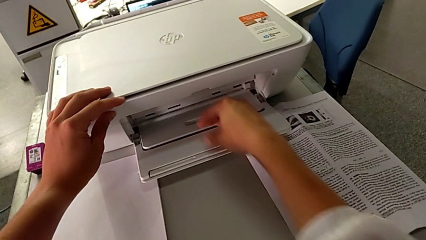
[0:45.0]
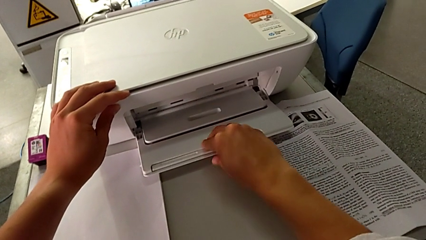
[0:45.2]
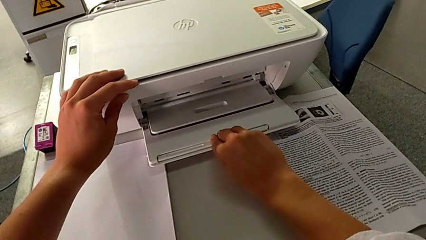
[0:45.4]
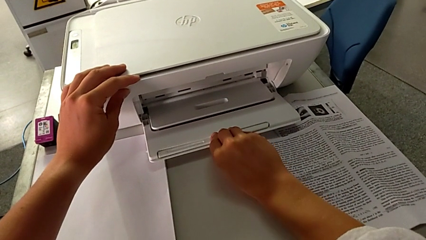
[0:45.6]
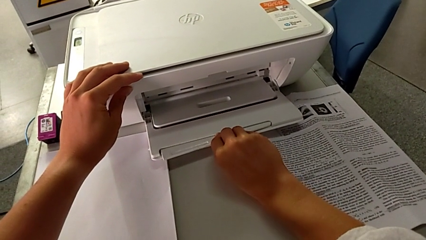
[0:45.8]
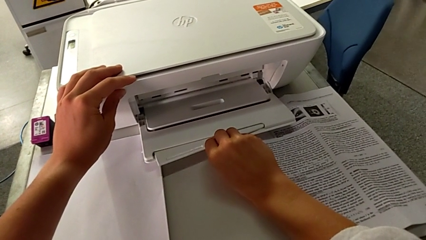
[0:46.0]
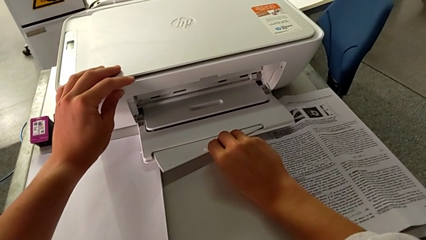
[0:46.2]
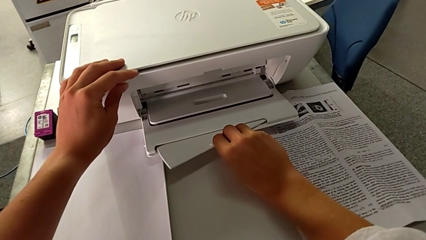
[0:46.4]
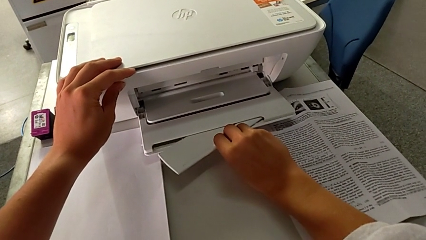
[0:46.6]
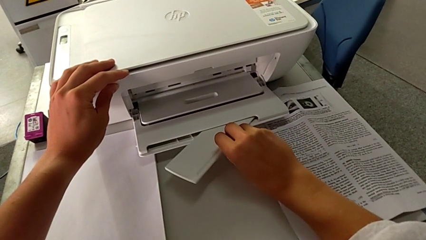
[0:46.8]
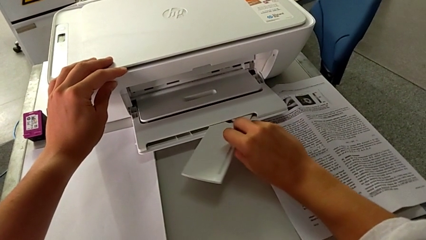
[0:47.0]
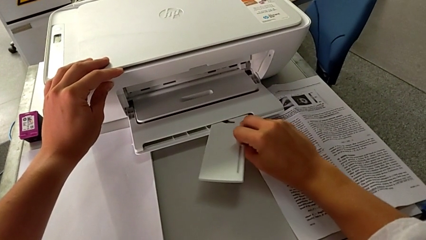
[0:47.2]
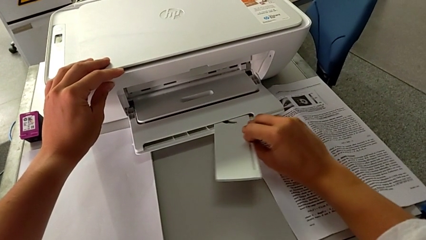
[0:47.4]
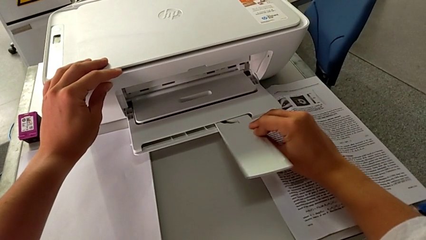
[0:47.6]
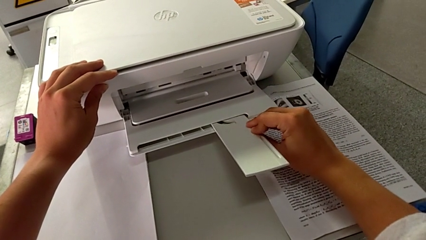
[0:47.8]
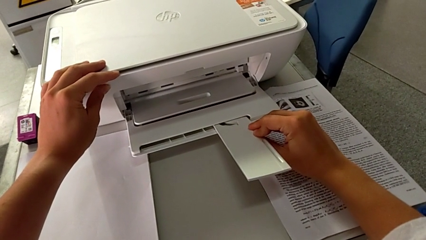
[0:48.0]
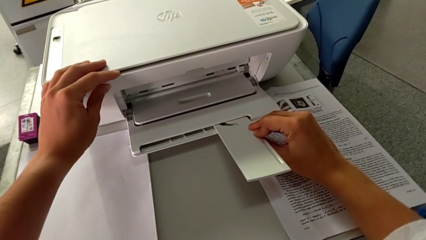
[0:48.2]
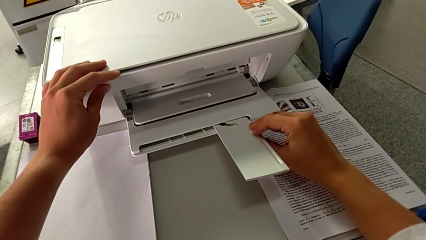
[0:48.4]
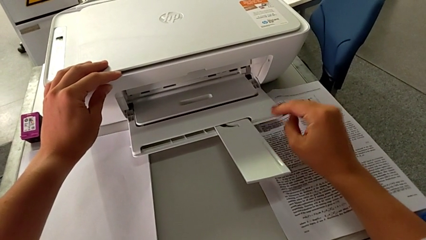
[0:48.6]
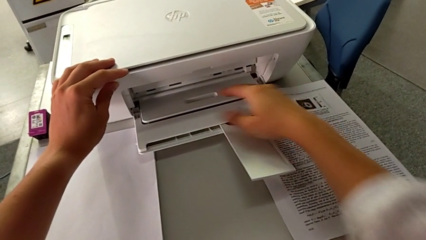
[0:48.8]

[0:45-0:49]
The camera wearer is pulling out the tray. They open the paper tray.

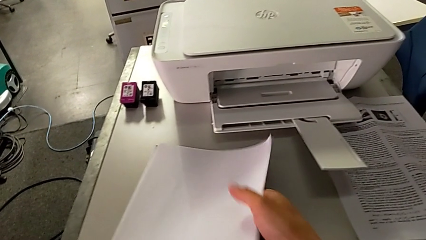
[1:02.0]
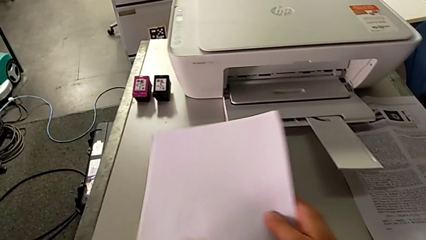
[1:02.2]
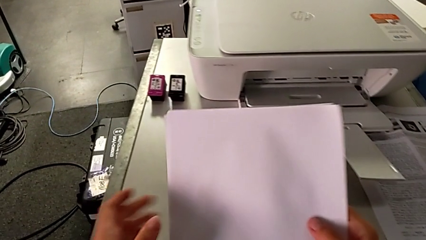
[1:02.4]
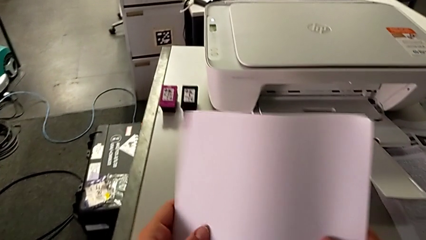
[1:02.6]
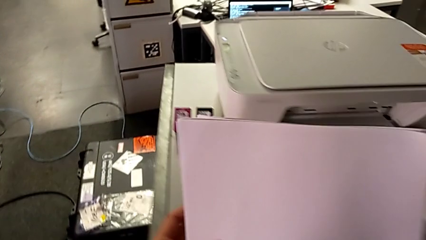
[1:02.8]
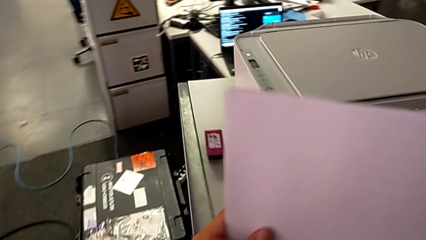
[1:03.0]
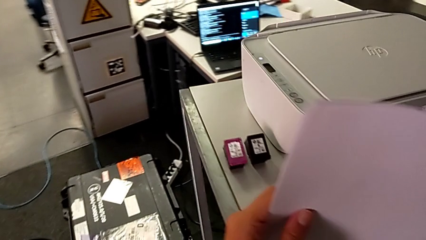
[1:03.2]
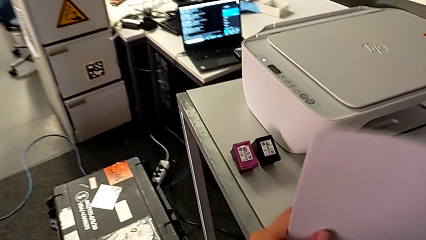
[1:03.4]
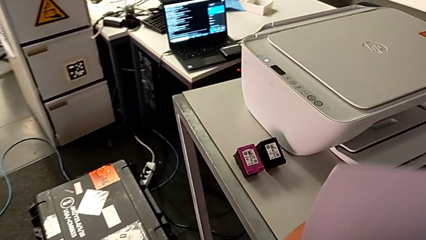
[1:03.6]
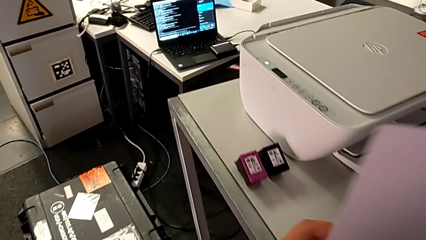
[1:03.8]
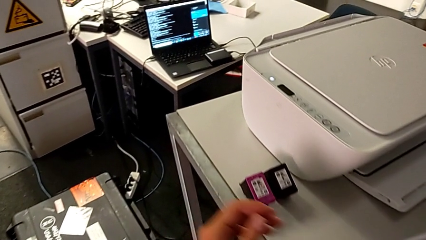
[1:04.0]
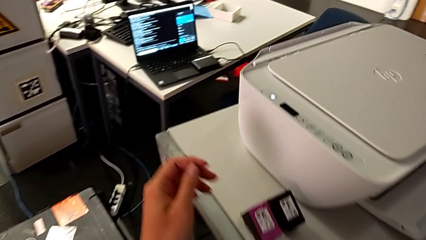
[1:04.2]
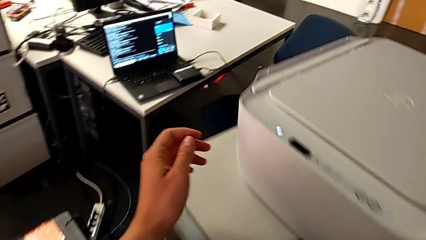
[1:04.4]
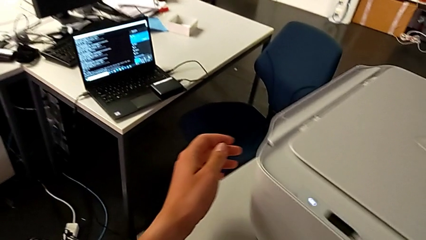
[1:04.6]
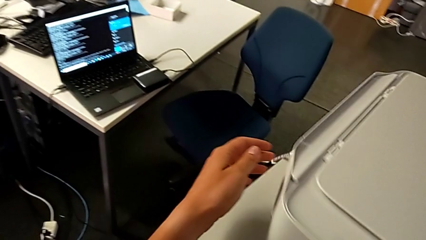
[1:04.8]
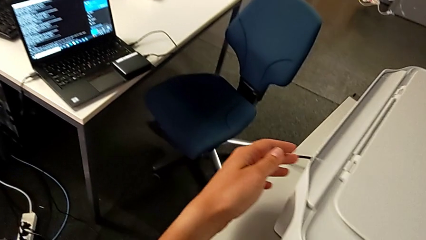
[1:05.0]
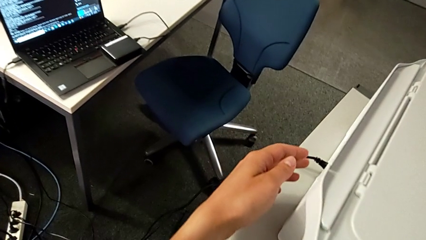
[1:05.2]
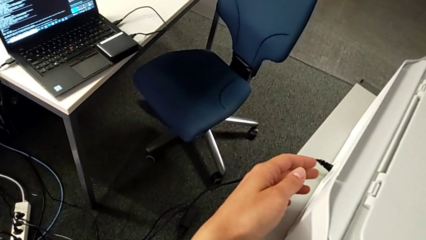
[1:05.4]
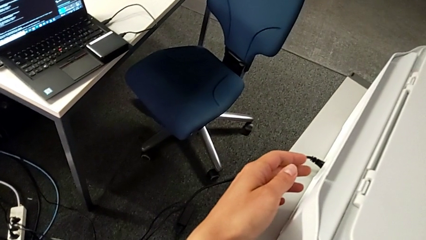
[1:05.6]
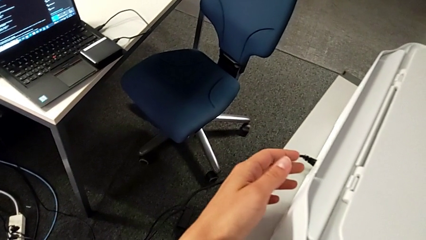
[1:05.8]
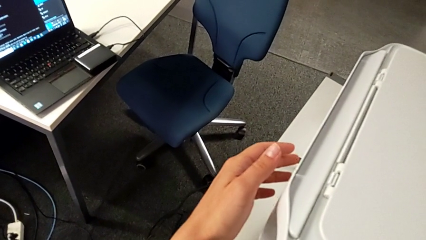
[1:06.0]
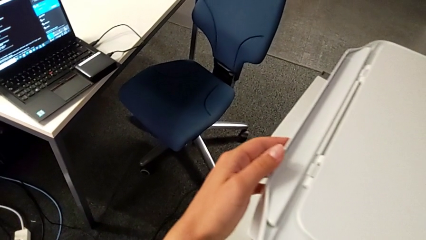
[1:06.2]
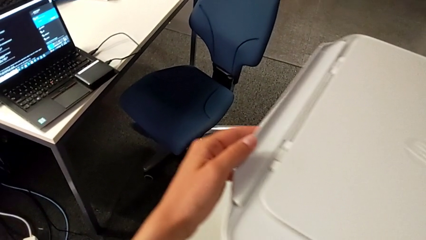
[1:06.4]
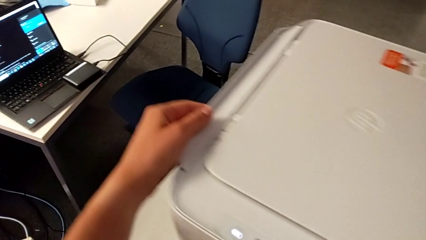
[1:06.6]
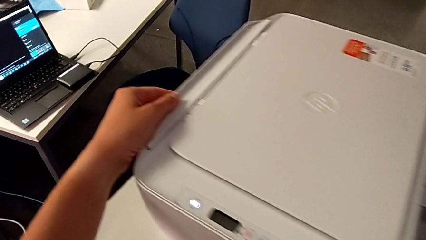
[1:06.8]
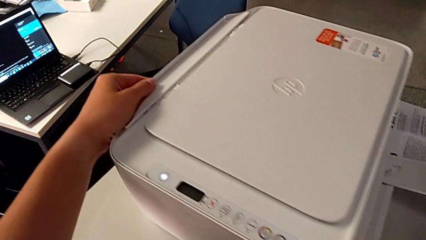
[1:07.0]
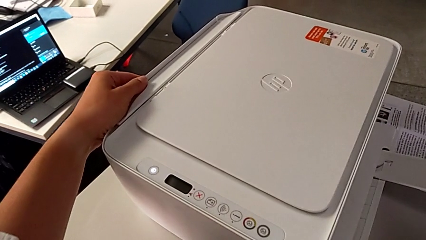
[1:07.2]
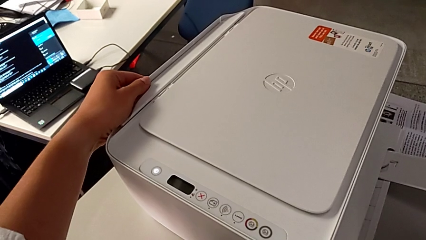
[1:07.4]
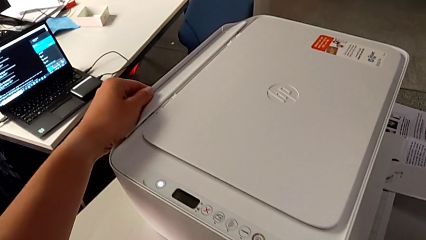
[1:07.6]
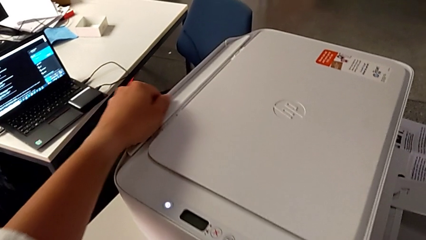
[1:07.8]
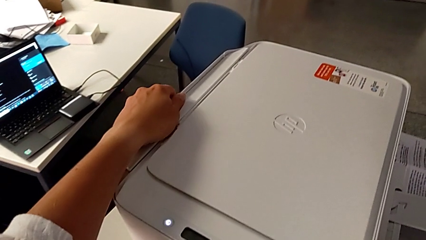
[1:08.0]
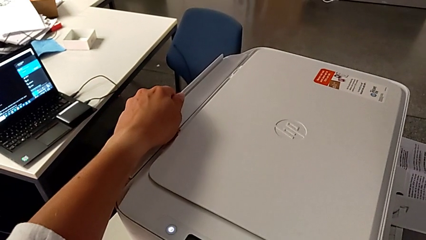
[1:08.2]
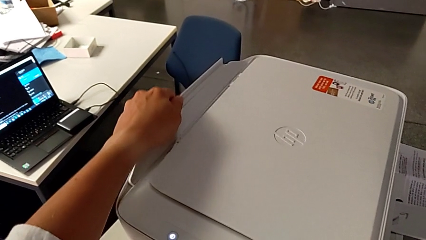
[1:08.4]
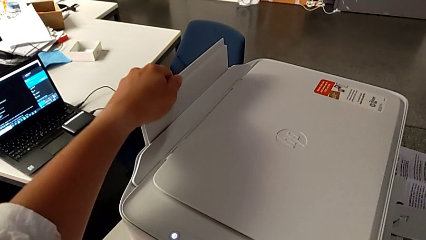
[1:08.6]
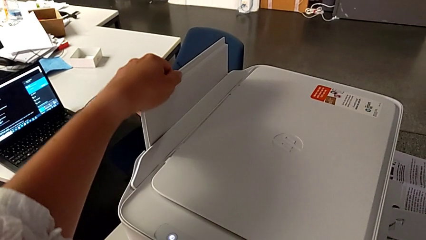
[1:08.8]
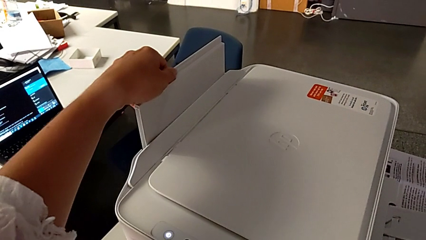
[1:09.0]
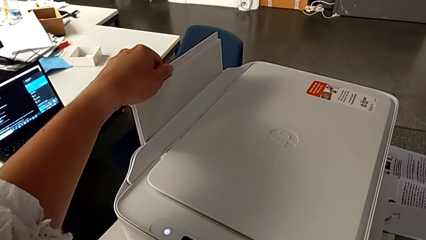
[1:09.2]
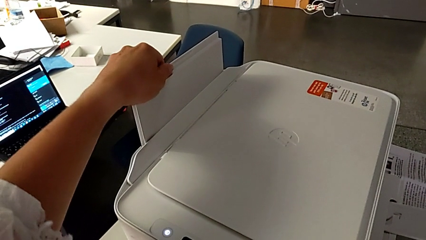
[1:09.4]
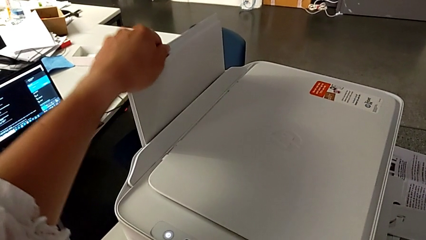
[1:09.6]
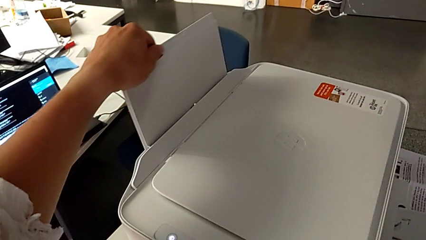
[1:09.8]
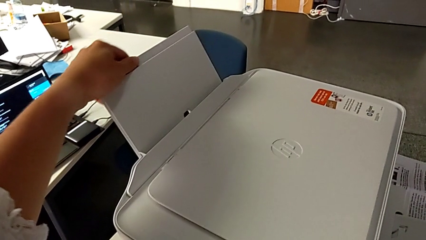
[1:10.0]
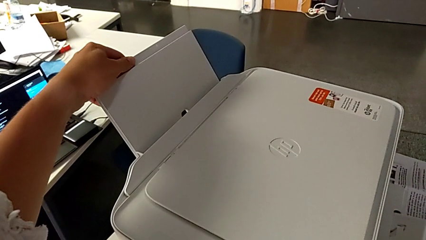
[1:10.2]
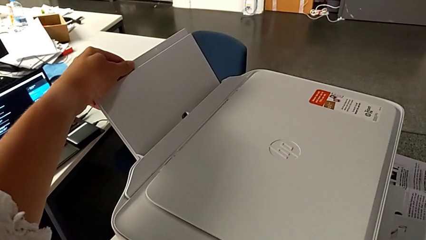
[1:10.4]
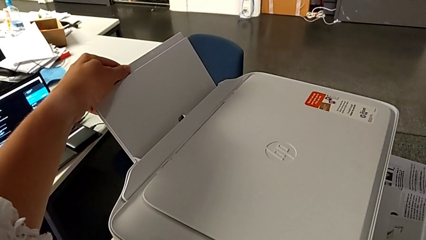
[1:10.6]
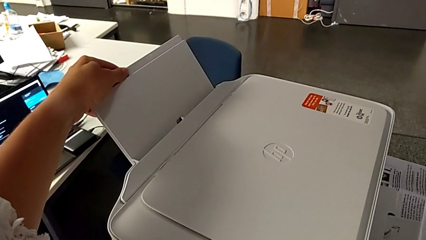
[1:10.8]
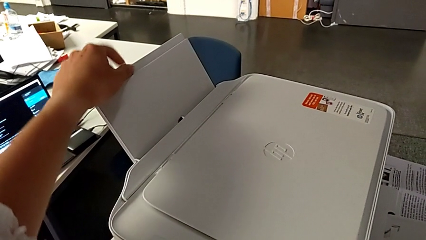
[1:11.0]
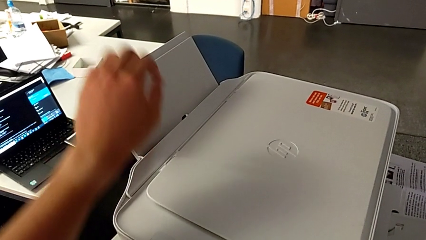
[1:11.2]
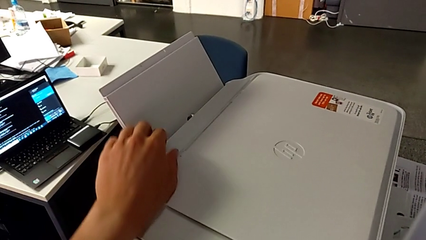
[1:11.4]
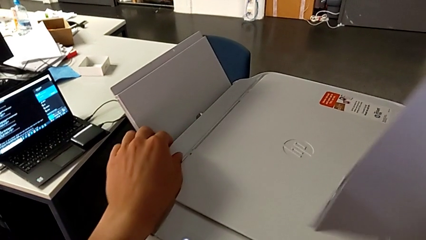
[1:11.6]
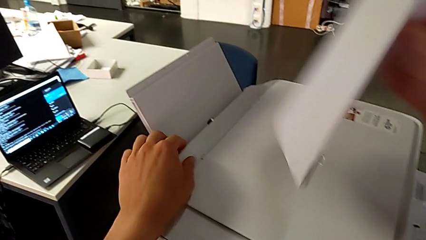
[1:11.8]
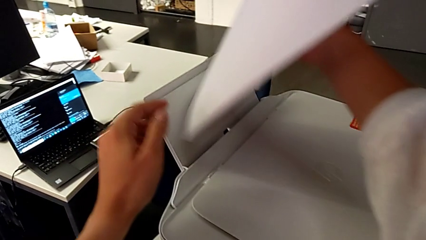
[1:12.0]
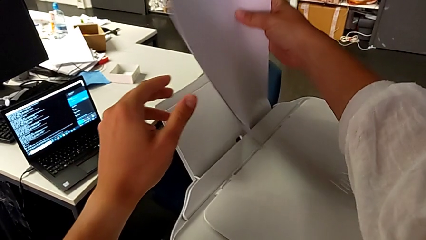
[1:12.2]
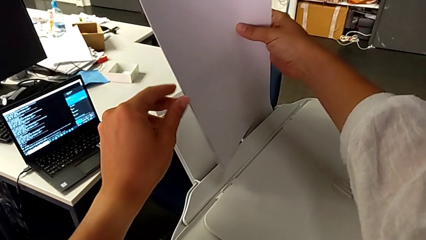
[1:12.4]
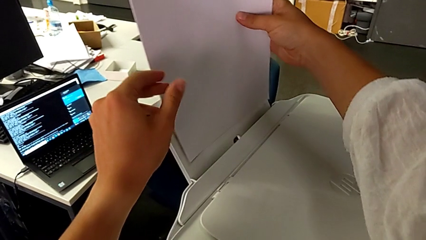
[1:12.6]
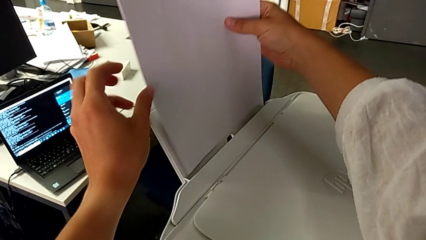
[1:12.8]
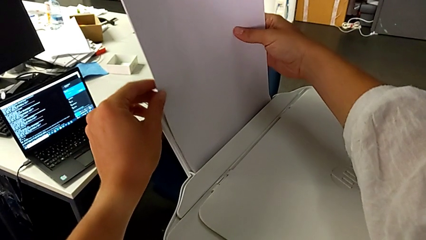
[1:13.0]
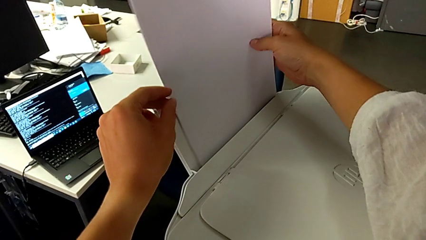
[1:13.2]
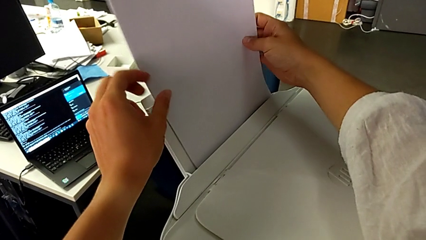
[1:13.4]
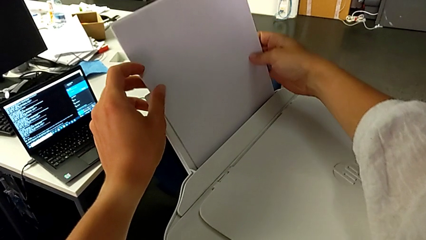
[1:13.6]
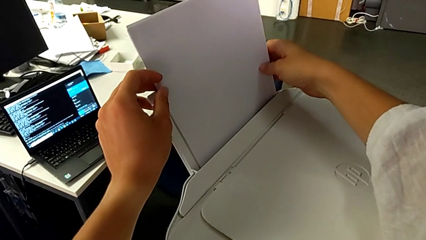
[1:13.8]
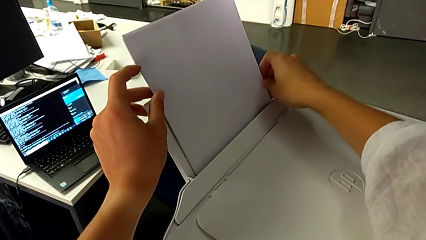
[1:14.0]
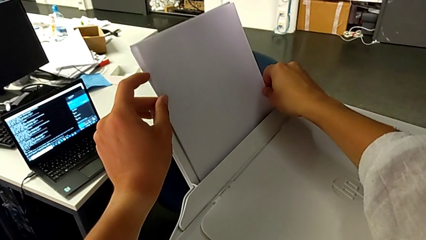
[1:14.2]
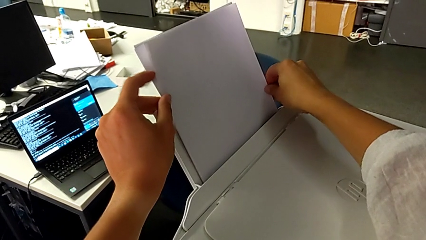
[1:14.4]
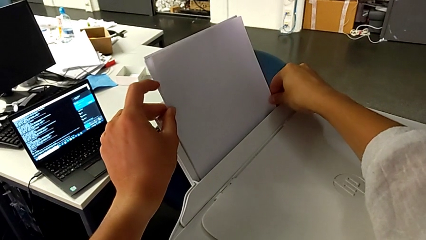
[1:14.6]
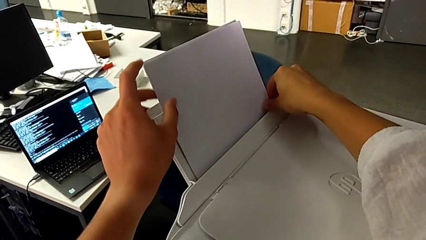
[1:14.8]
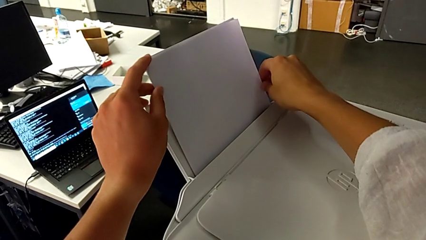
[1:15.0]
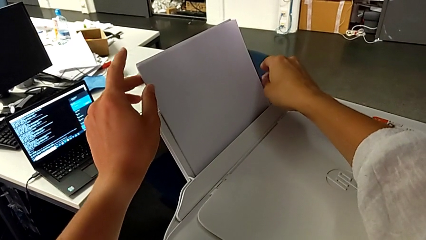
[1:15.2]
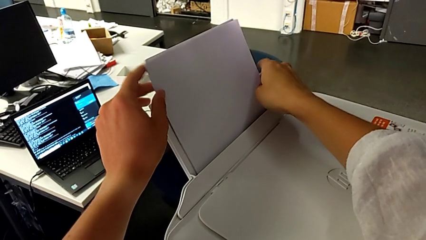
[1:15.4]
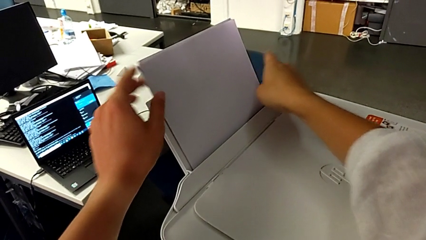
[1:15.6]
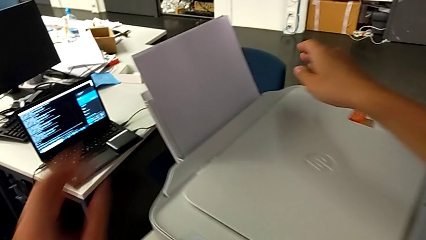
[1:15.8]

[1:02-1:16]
The camera wearer loads paper into the back of the printer. They grab the paper stack, grab the paper tray, open it, pull it, insert it and insert the paper stack.
